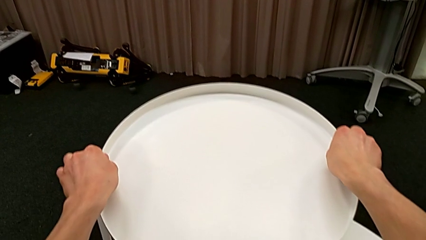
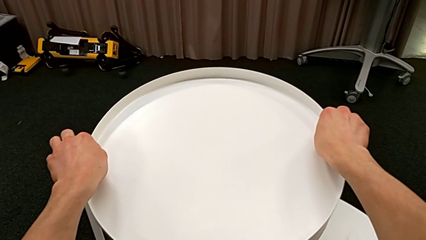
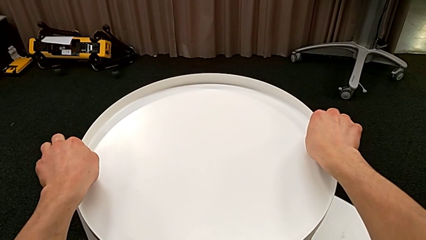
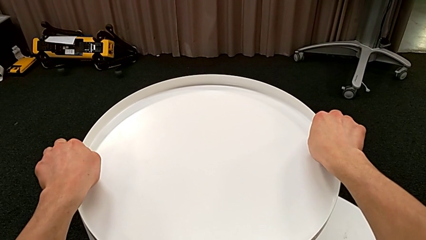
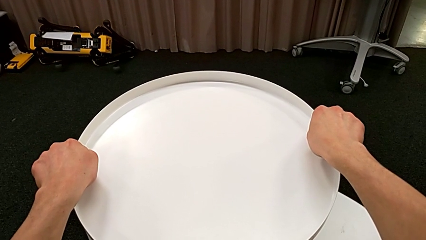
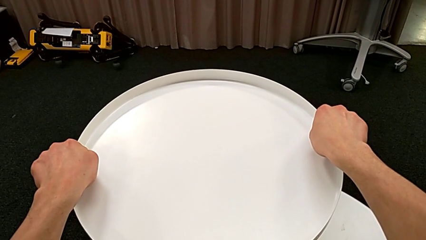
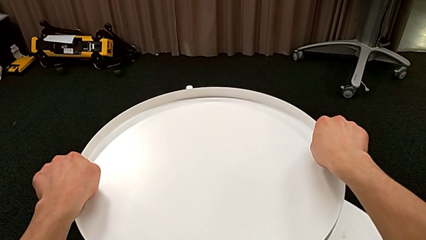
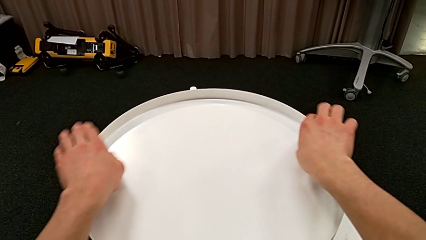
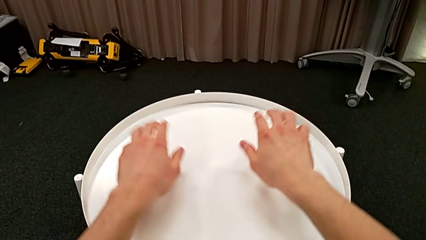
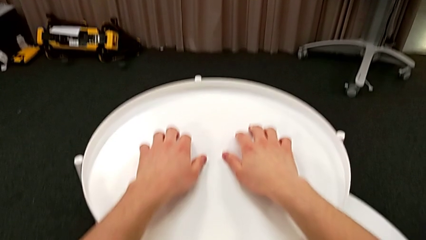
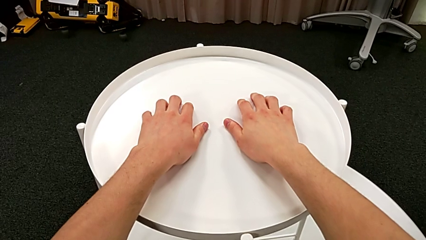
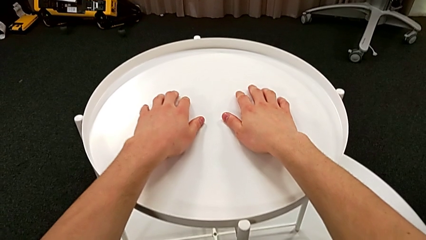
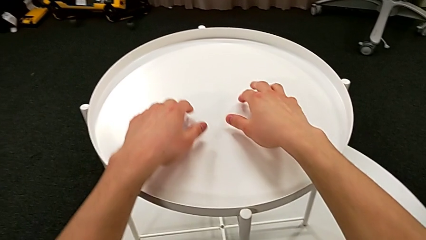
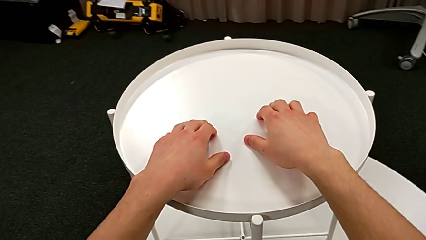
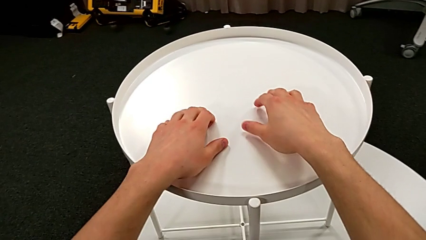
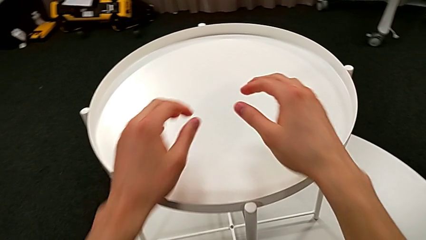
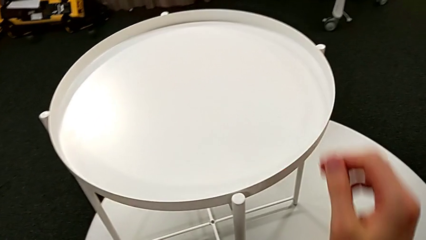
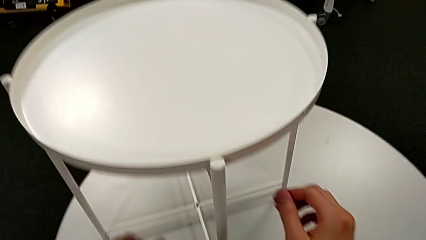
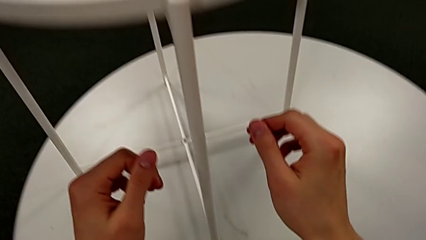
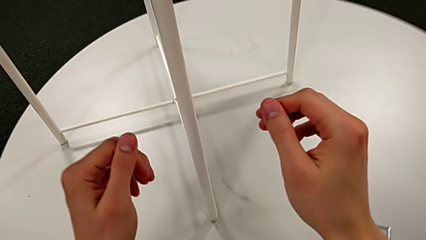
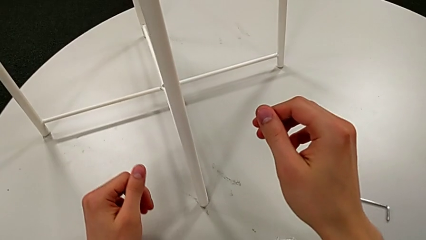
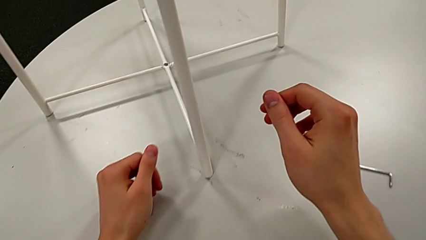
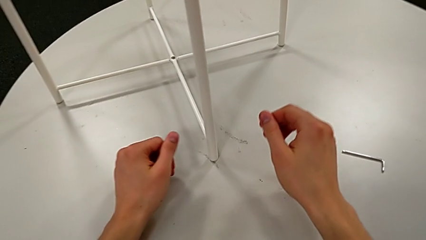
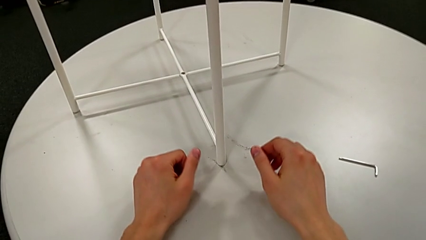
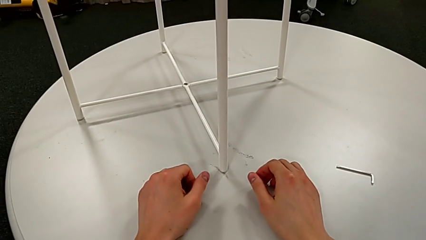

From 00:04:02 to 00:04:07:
The camera wearer is assembling the table's tray. They place the tray.
